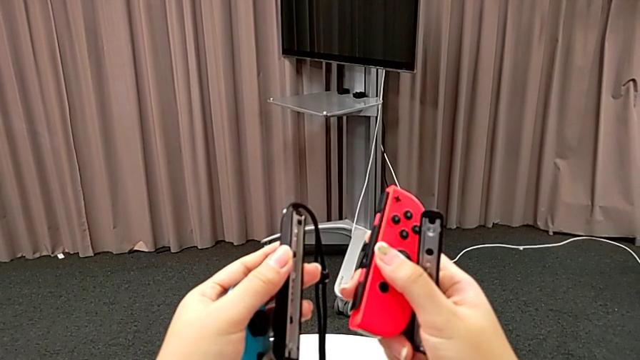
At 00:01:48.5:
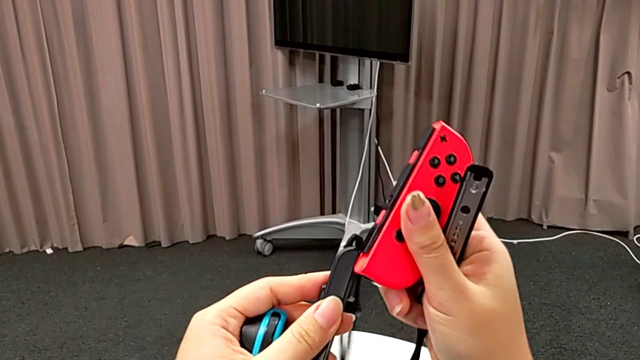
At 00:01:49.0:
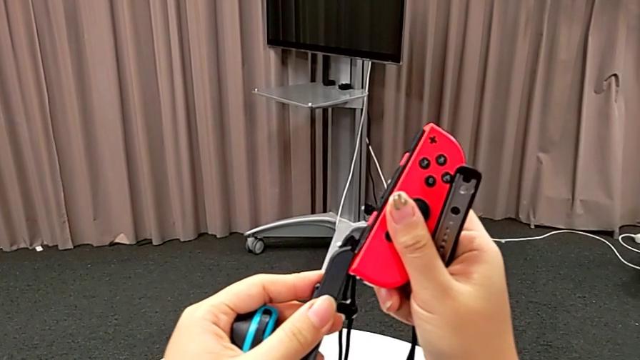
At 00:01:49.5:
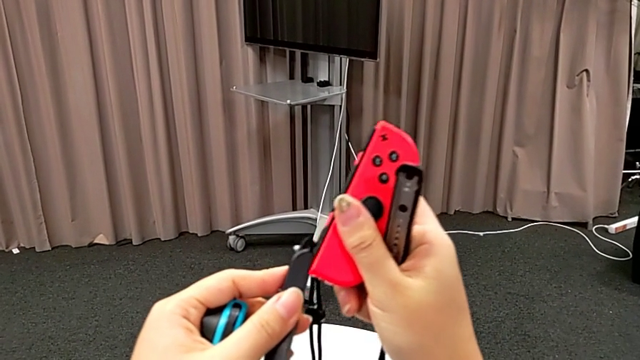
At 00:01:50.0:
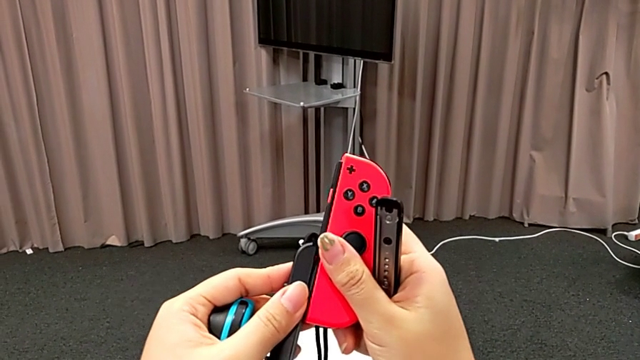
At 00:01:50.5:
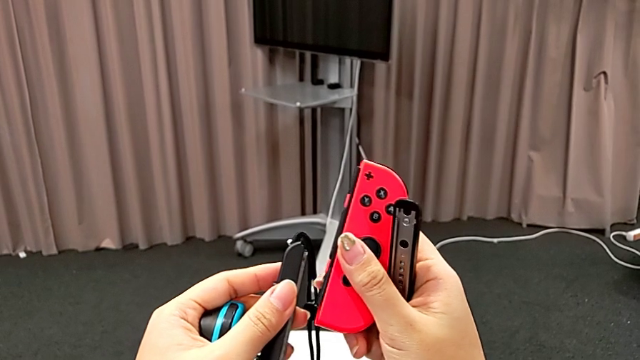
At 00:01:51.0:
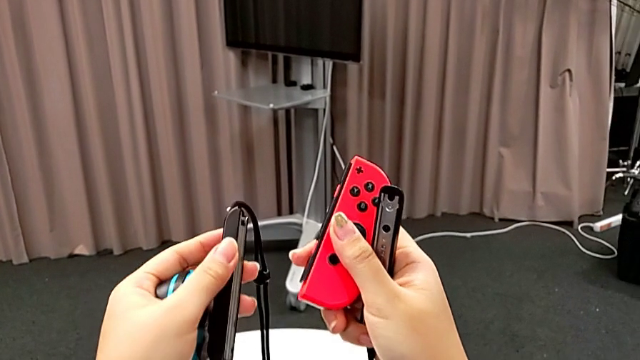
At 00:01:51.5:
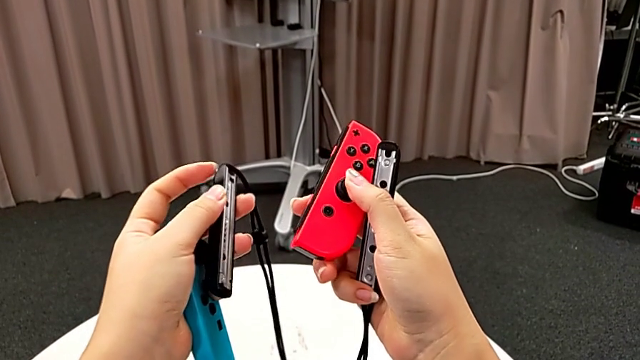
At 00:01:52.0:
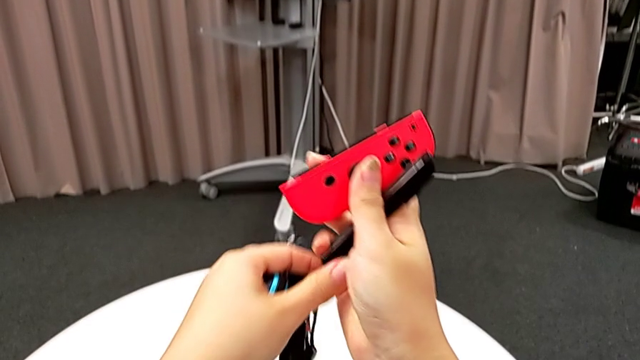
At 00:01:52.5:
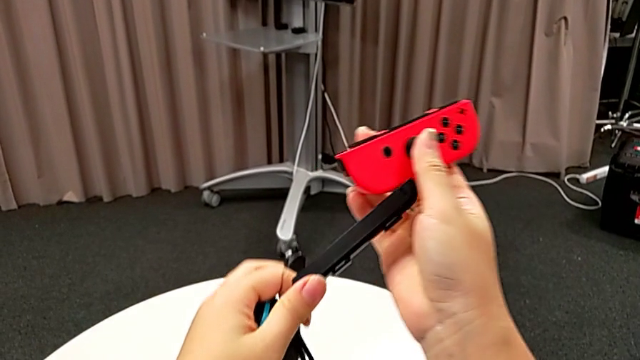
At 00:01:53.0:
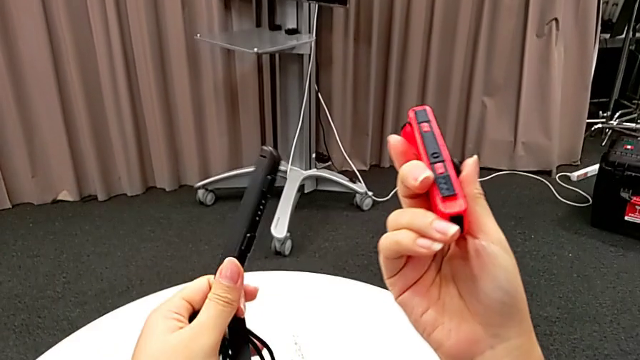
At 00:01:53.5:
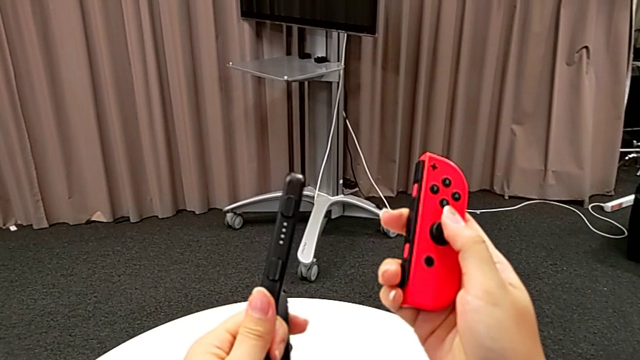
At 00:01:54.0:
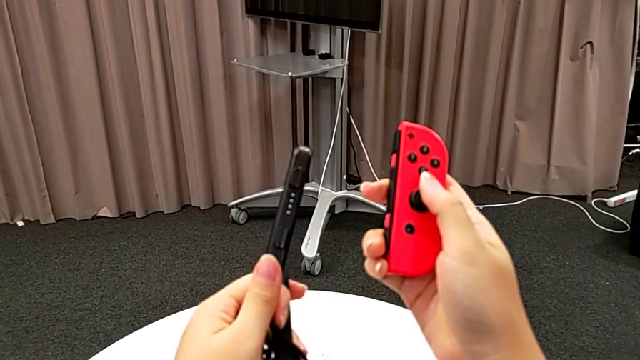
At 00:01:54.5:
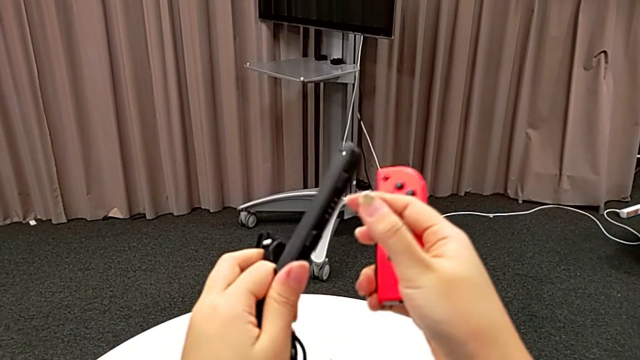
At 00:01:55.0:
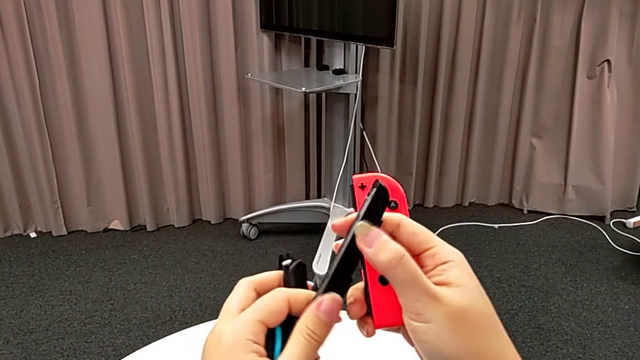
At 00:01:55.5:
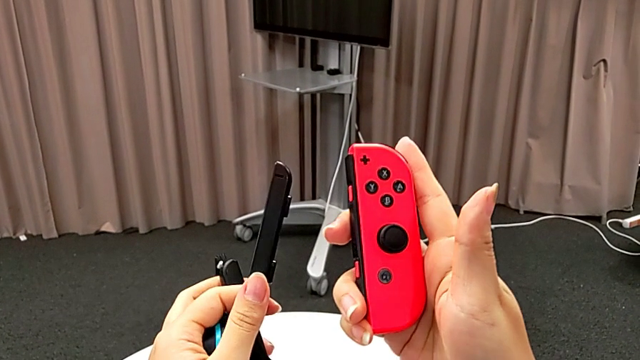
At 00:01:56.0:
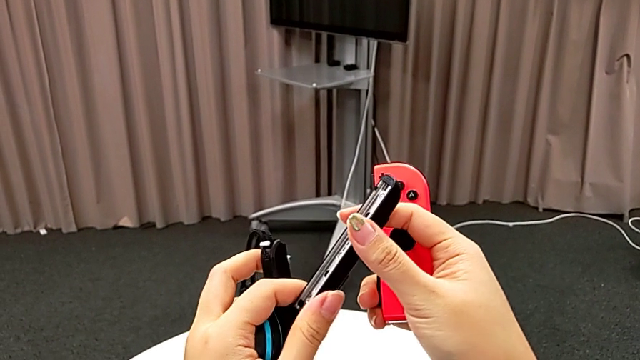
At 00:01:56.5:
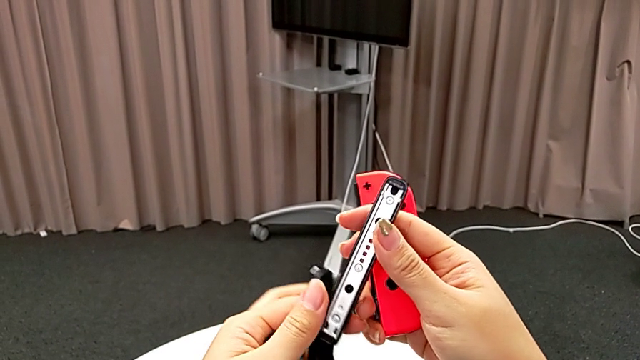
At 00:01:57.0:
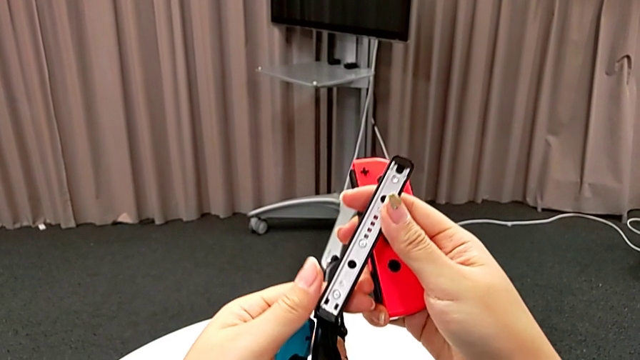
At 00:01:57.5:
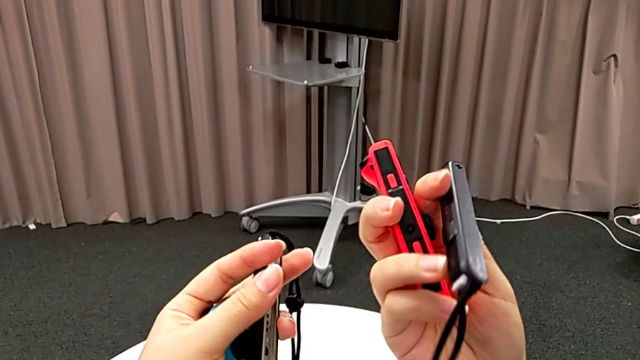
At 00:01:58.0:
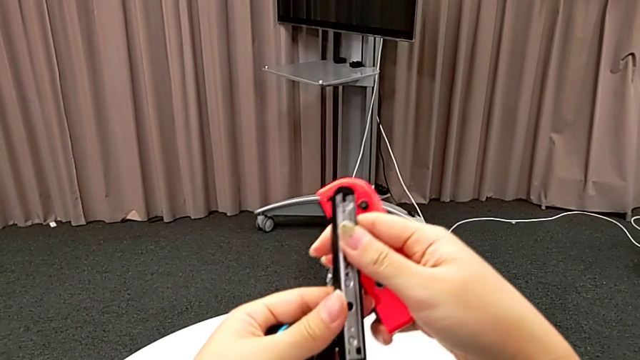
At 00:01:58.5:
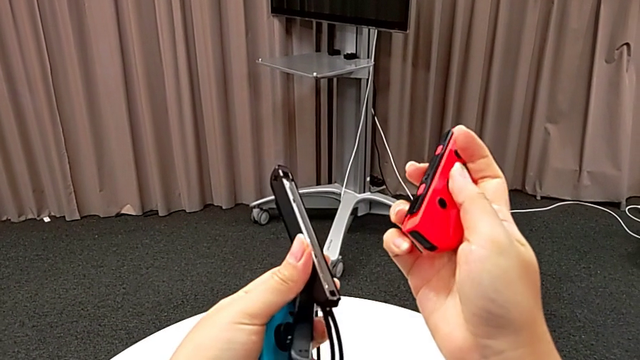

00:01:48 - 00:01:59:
The camera wearer is changing the joy-con controllers from the Nintendo Switch to joy-con strap. They wrongly insert the red Joy-Con controller, exchange the Joy-Con strap, inspect it and rotate it.

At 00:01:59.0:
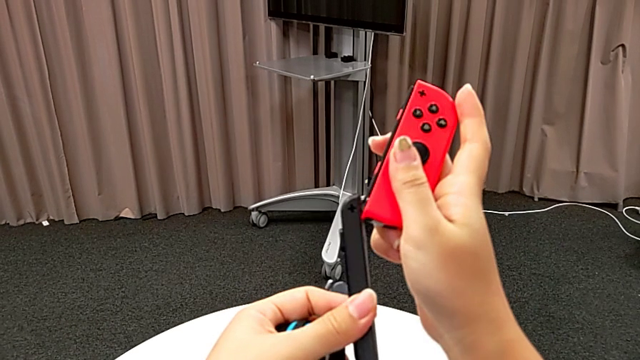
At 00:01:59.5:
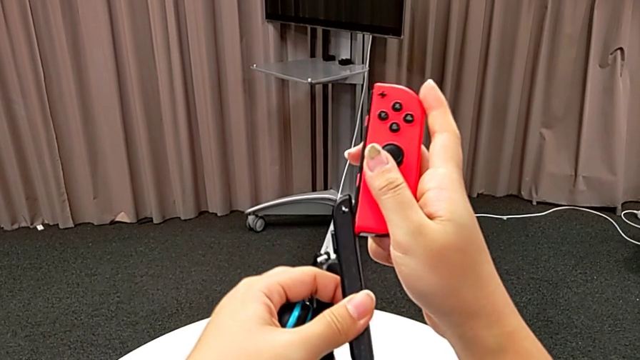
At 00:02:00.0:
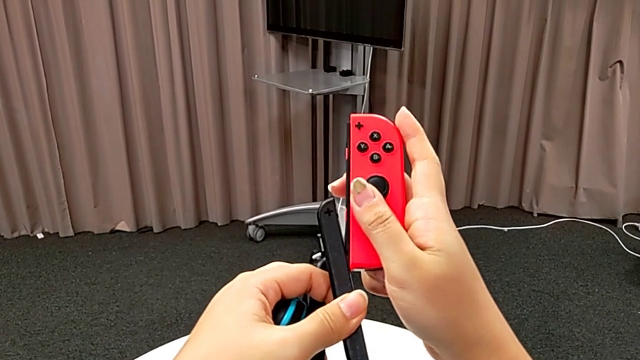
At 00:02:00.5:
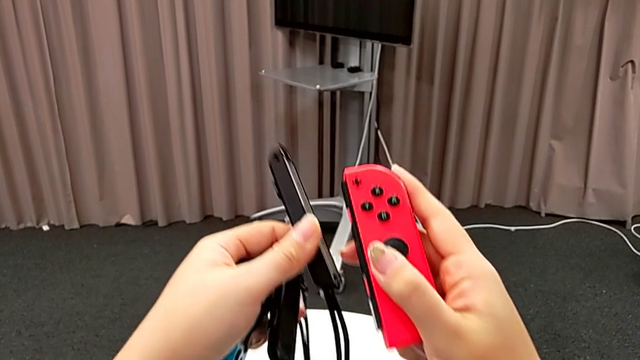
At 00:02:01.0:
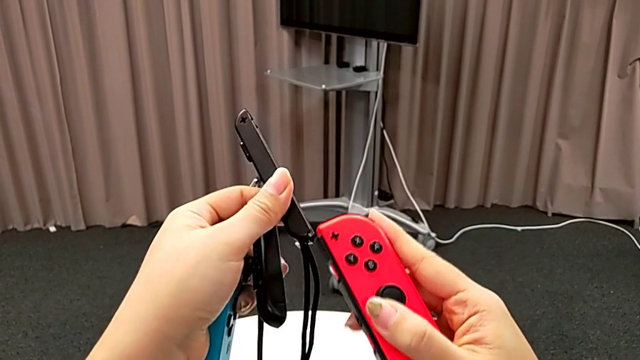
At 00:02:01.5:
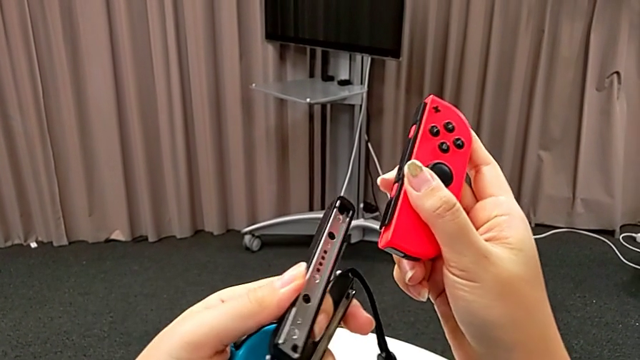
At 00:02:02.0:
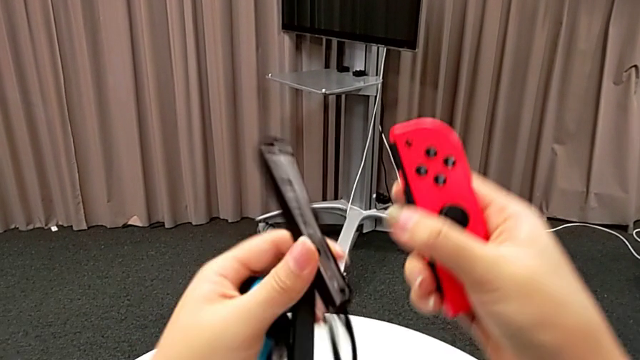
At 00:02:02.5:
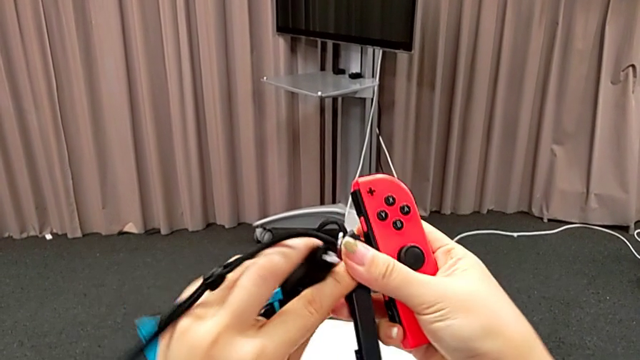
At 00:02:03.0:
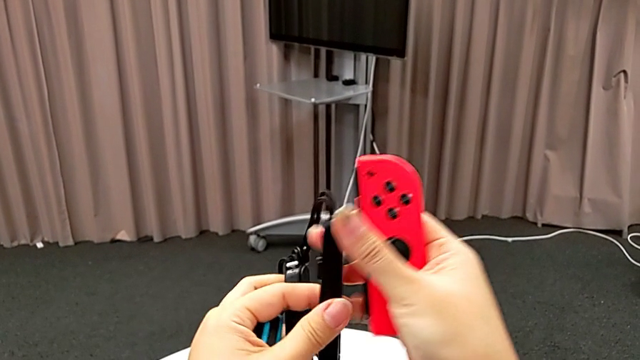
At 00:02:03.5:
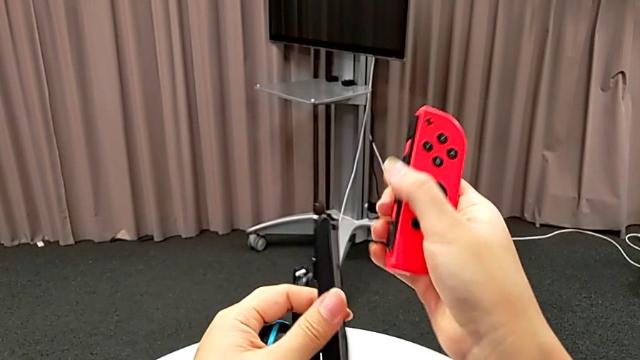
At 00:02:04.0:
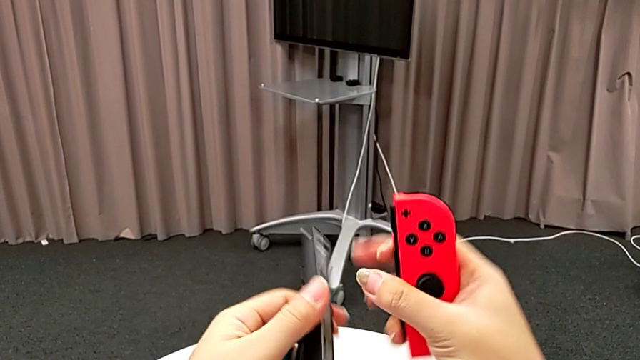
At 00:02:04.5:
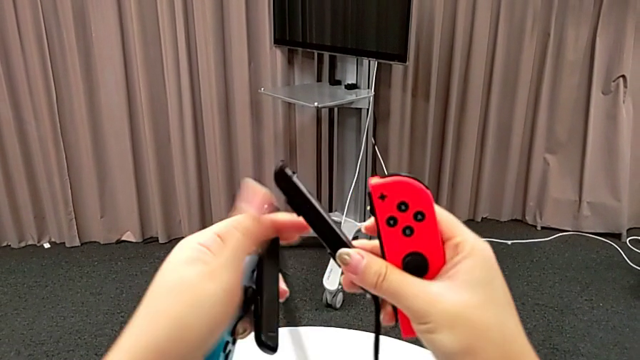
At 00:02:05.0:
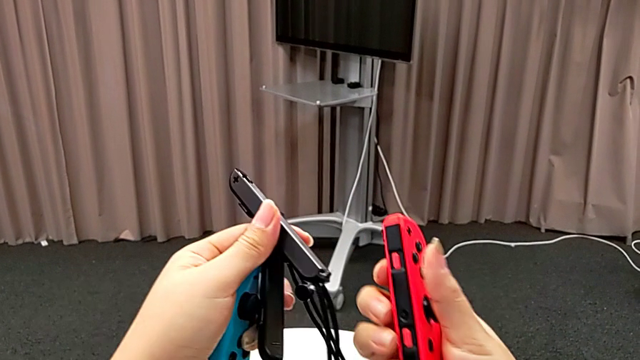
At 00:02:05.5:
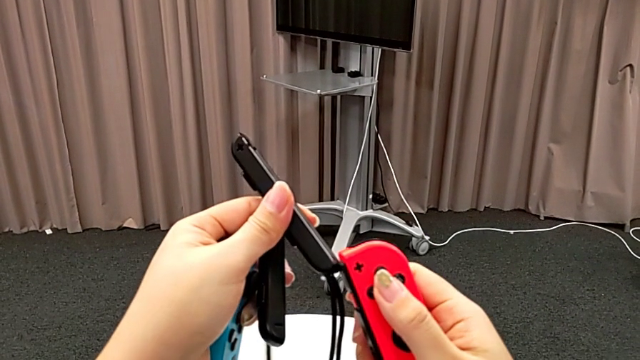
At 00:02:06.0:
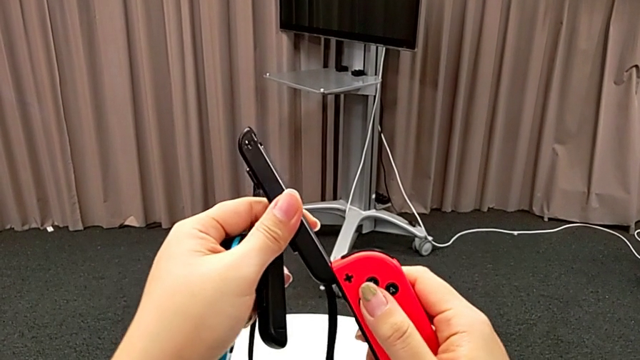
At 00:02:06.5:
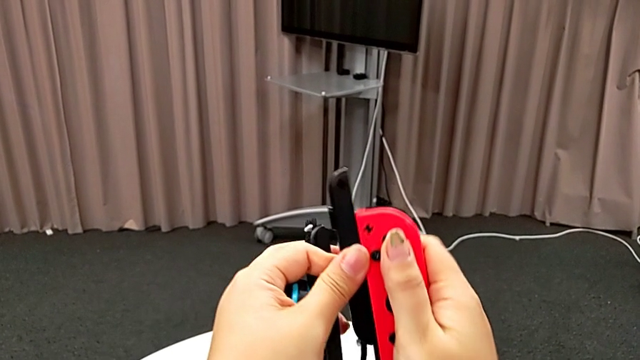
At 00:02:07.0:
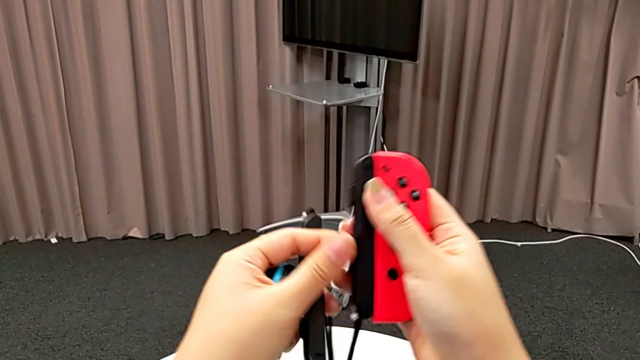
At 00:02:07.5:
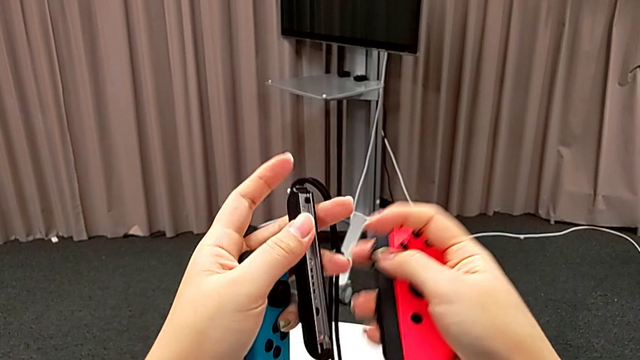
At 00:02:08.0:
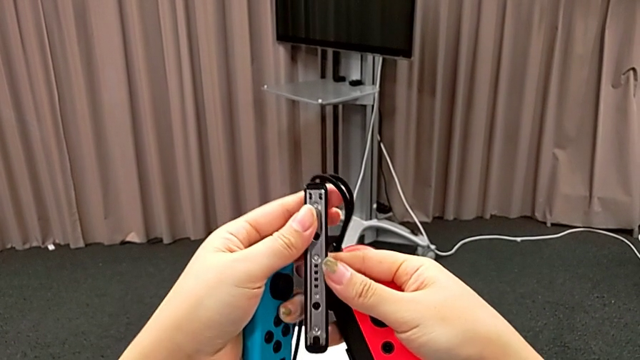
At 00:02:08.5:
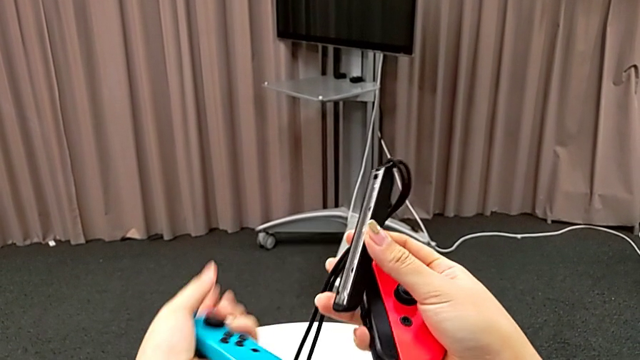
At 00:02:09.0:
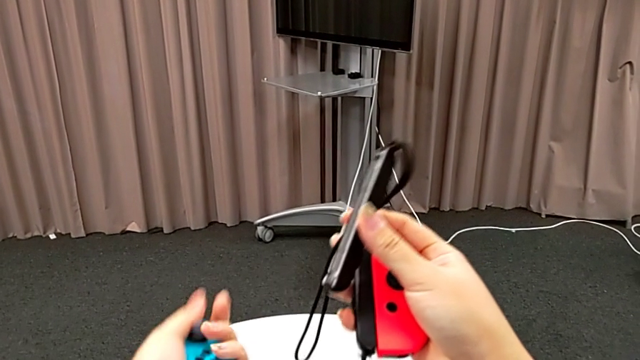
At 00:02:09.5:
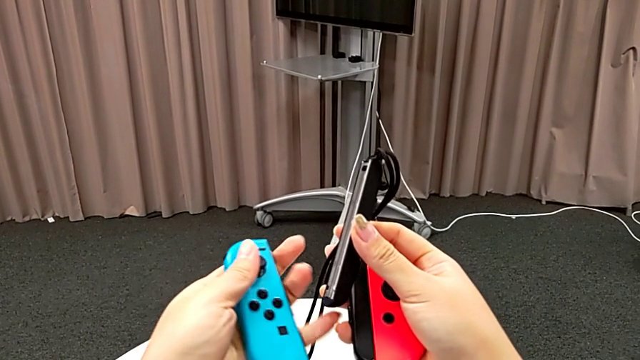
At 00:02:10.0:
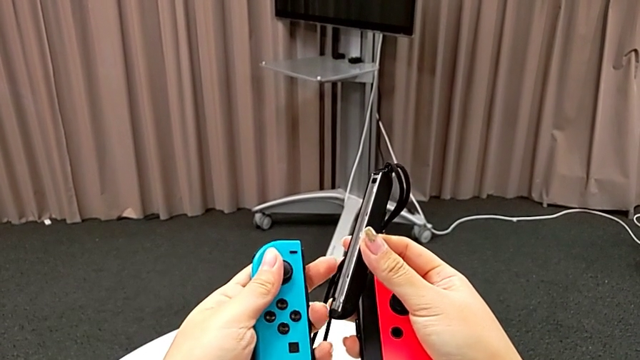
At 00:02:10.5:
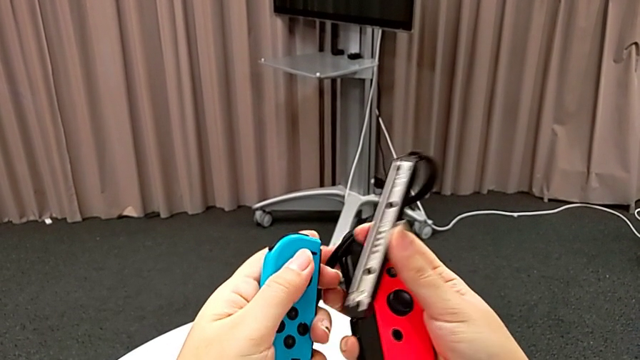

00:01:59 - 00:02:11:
The camera wearer is changing the joy-con controllers from the Nintendo Switch to joy-con strap. They wrongly slide the red Joy-Con controller and flip the Joy-Con strap, but it was already the right way. They flip it, insert the red Joy-Con controller and wrongly grab the blue Joy-Con controller.
